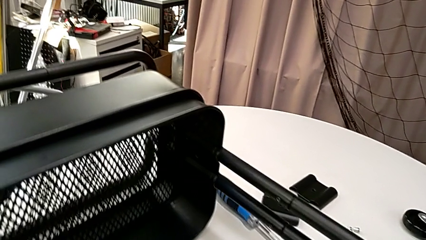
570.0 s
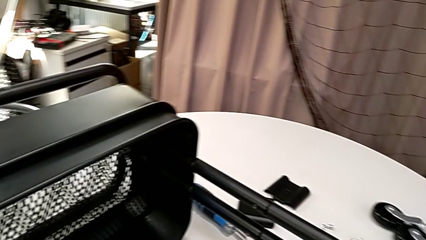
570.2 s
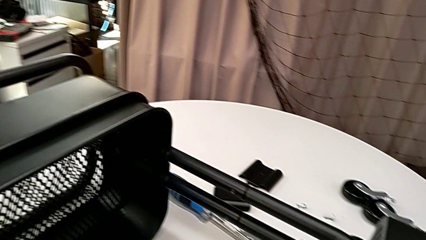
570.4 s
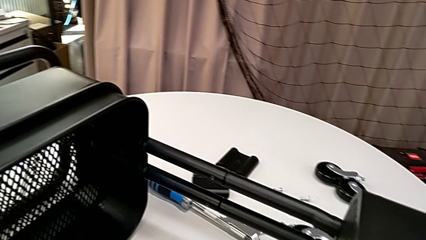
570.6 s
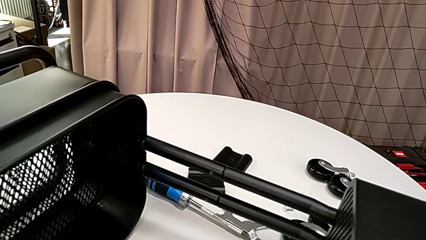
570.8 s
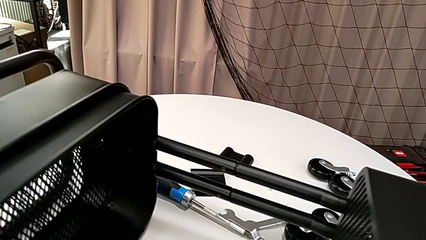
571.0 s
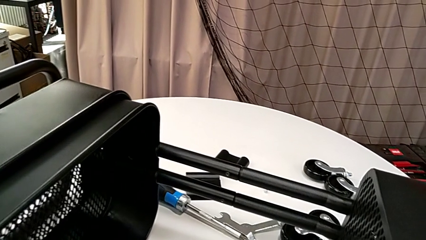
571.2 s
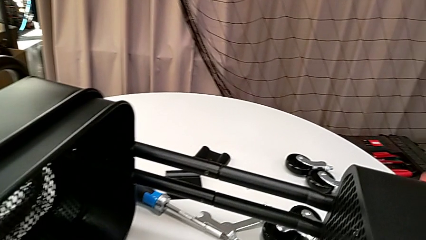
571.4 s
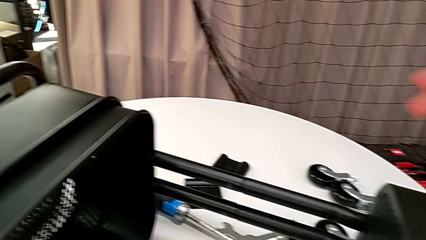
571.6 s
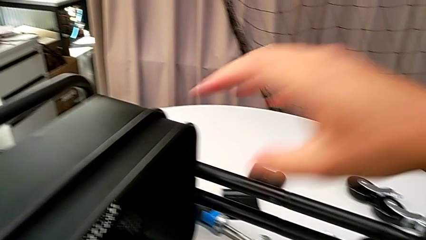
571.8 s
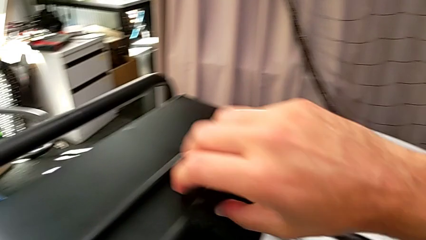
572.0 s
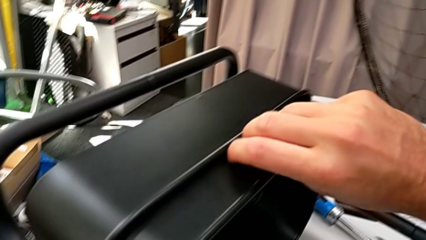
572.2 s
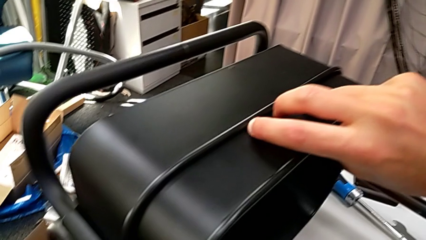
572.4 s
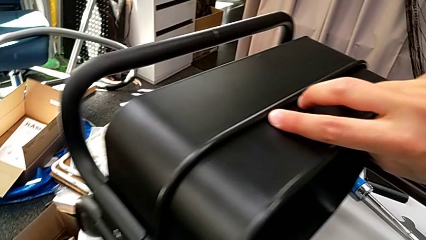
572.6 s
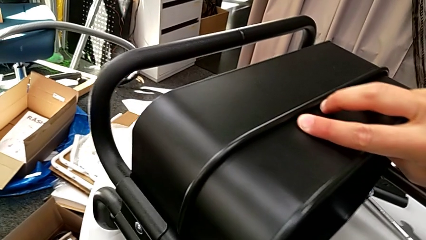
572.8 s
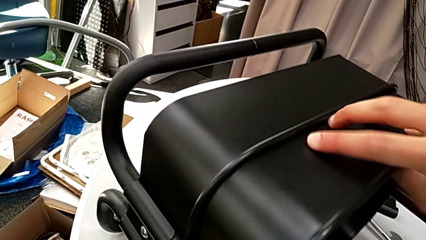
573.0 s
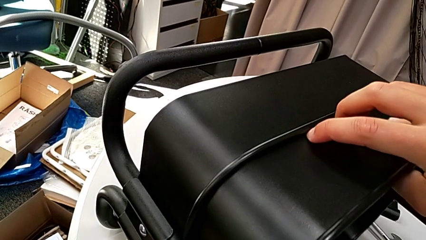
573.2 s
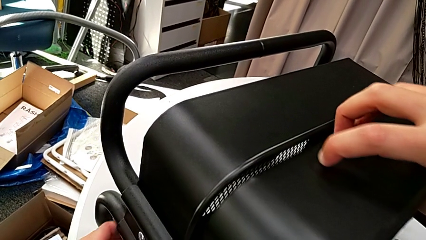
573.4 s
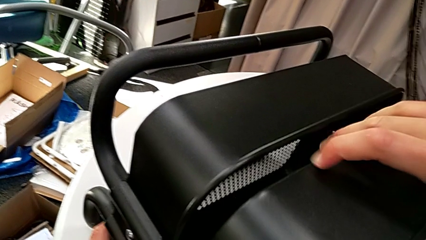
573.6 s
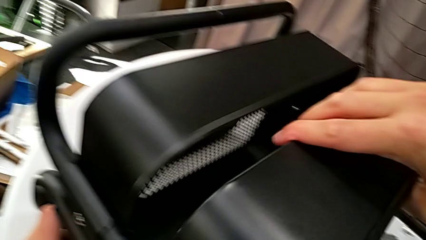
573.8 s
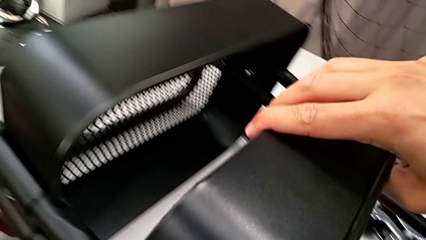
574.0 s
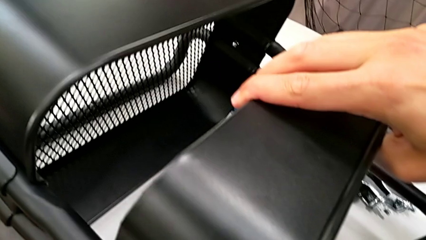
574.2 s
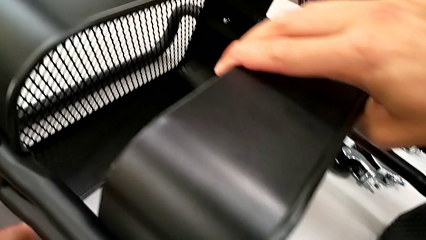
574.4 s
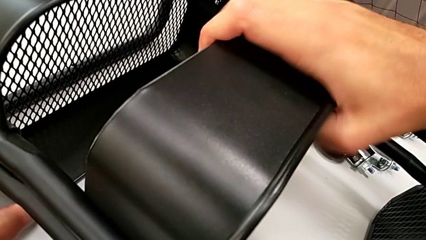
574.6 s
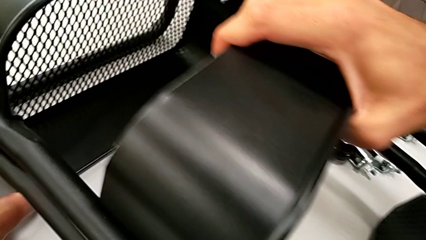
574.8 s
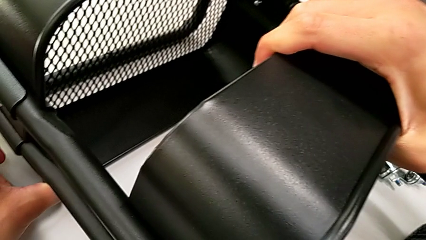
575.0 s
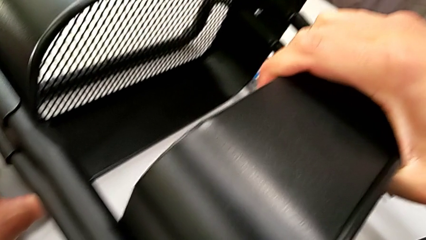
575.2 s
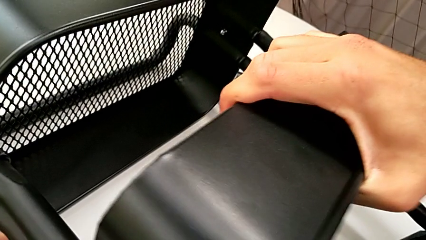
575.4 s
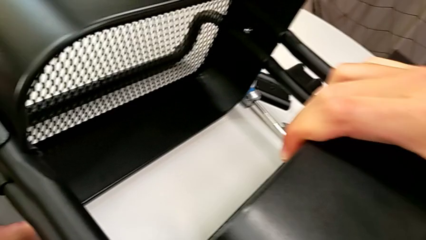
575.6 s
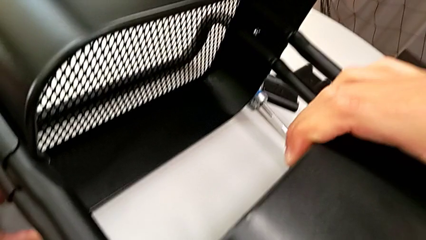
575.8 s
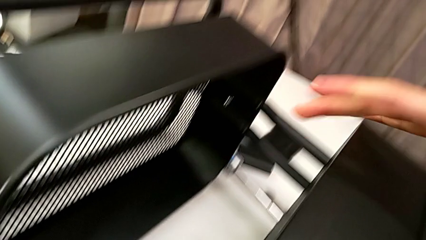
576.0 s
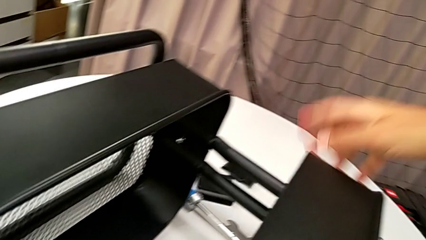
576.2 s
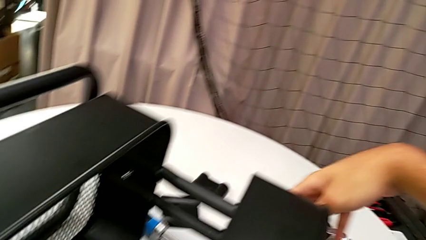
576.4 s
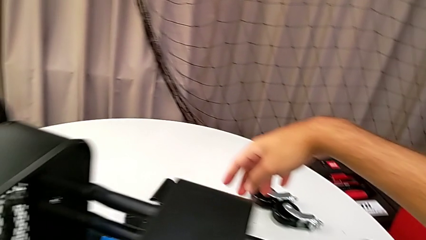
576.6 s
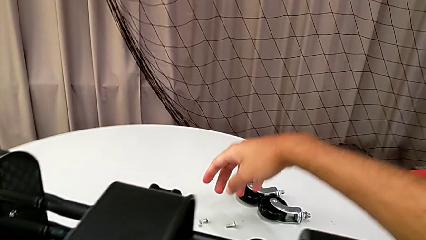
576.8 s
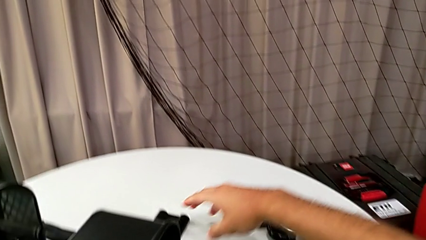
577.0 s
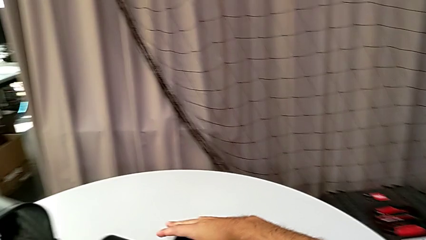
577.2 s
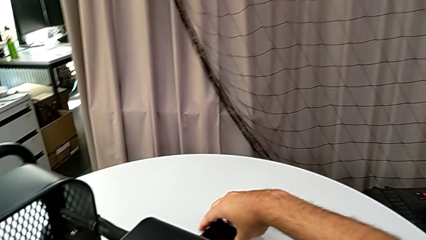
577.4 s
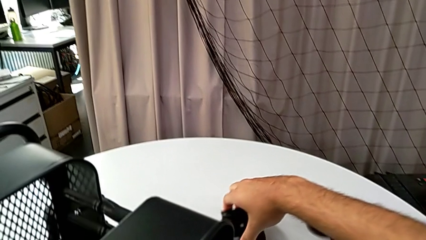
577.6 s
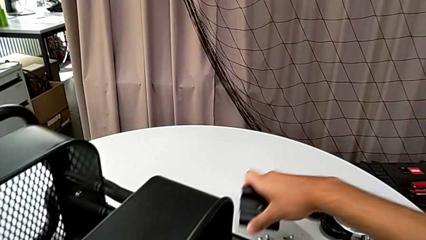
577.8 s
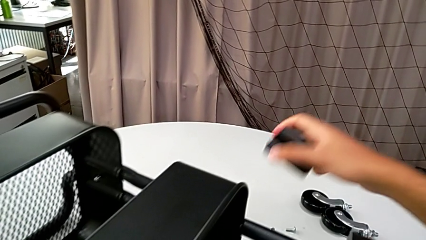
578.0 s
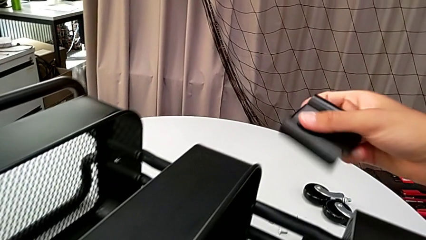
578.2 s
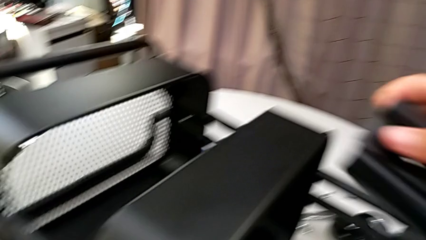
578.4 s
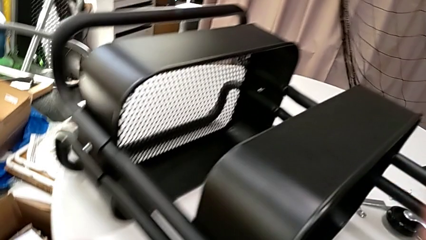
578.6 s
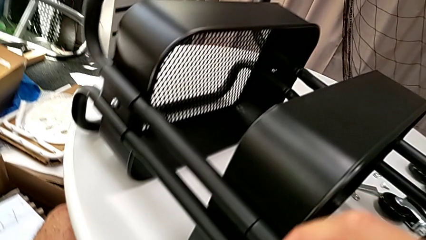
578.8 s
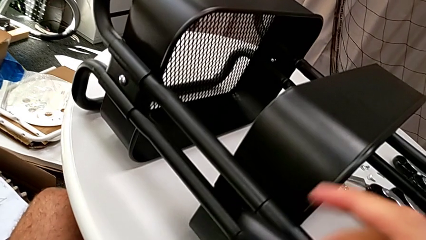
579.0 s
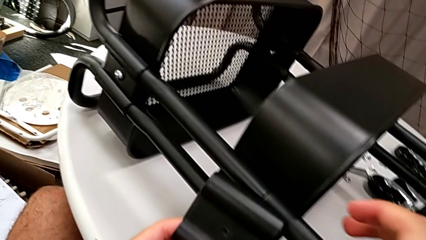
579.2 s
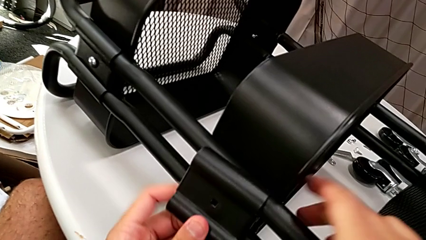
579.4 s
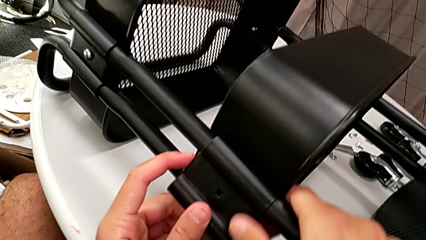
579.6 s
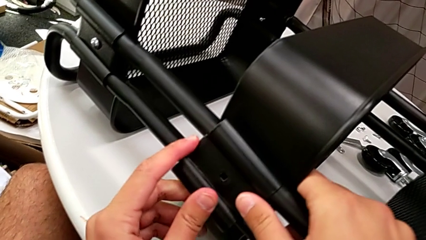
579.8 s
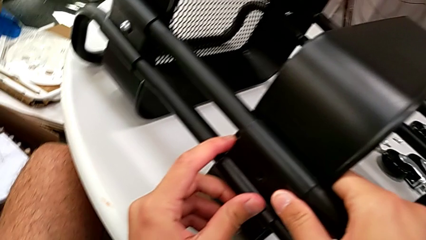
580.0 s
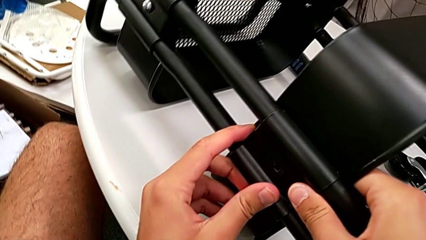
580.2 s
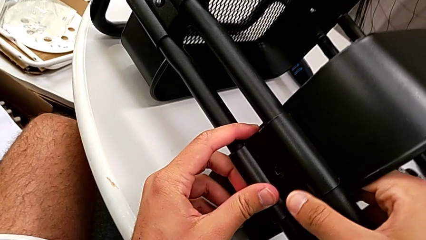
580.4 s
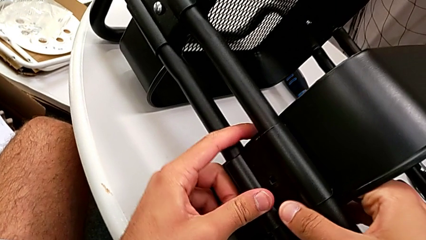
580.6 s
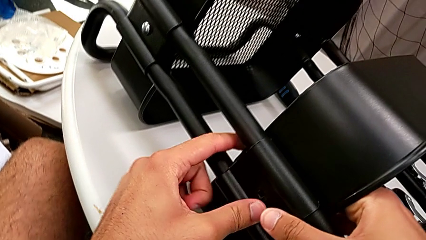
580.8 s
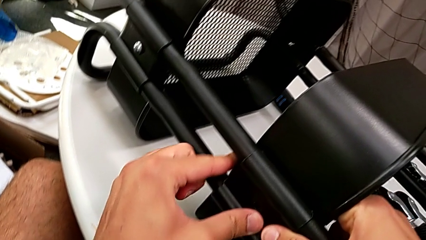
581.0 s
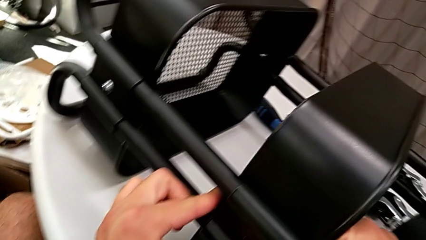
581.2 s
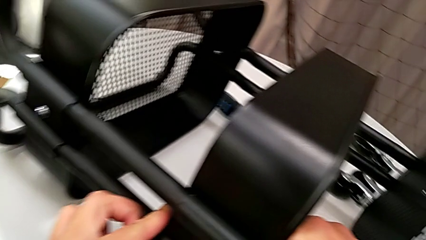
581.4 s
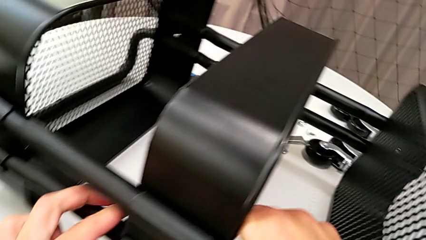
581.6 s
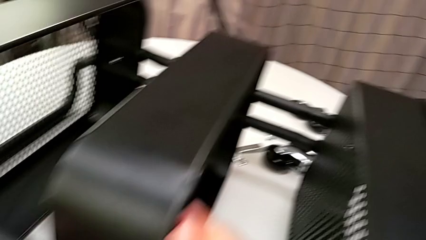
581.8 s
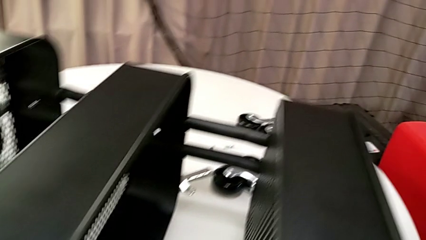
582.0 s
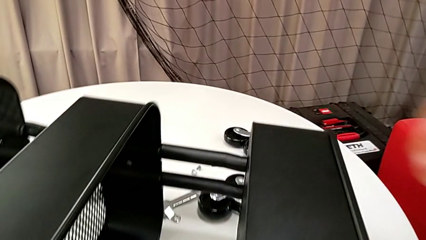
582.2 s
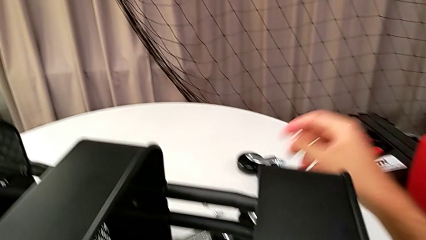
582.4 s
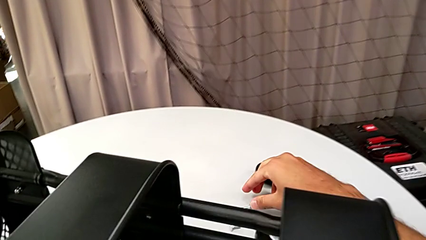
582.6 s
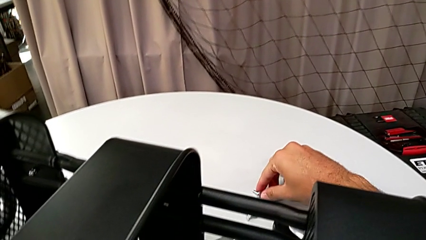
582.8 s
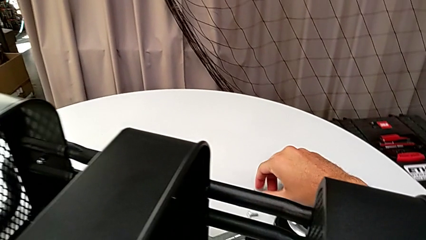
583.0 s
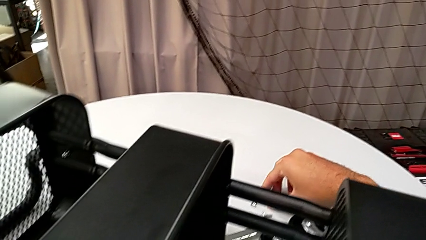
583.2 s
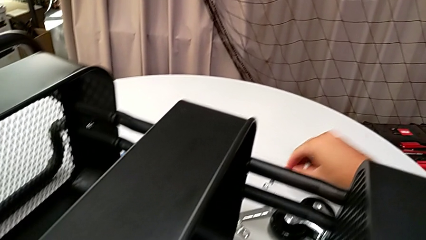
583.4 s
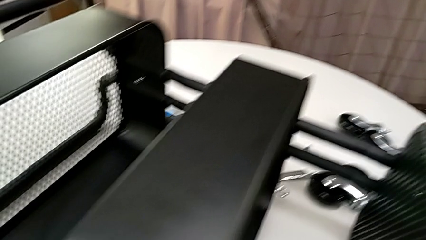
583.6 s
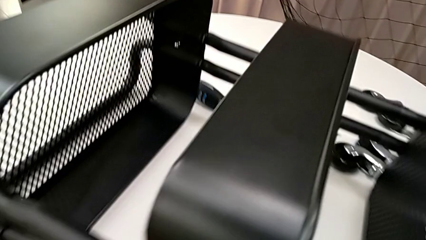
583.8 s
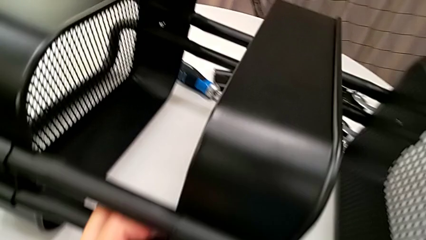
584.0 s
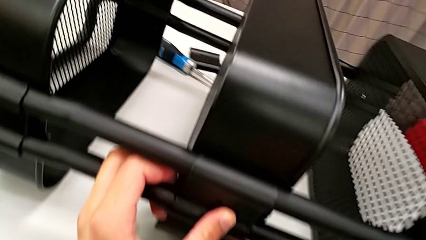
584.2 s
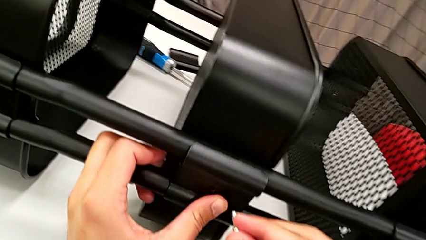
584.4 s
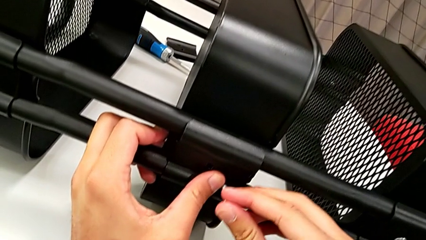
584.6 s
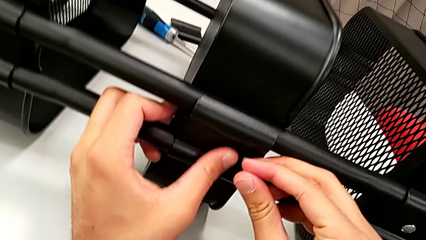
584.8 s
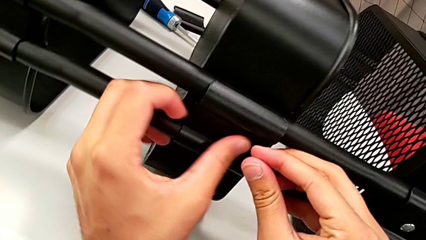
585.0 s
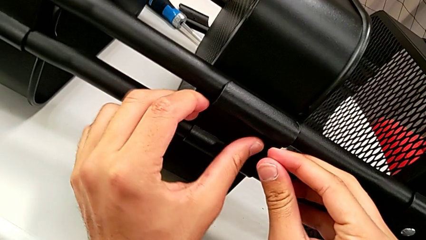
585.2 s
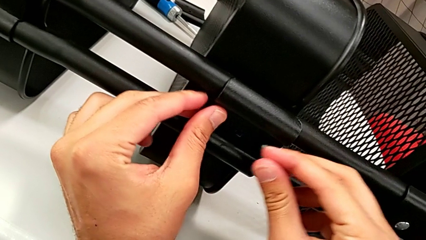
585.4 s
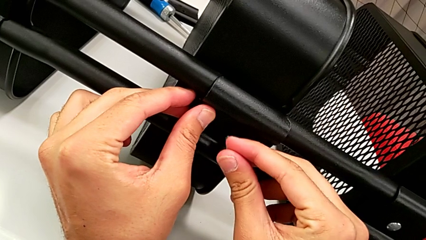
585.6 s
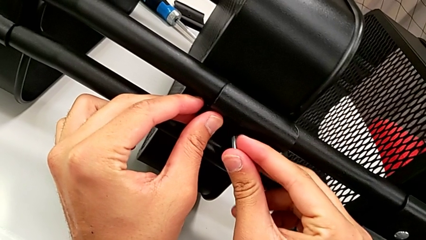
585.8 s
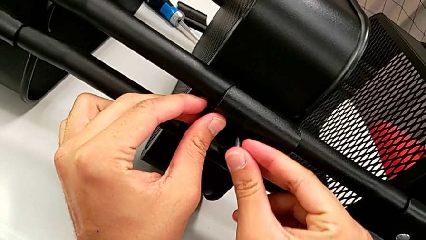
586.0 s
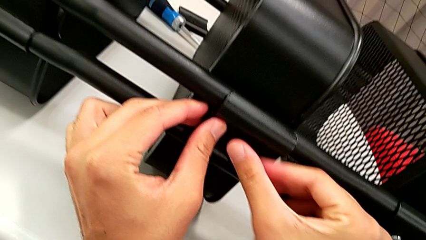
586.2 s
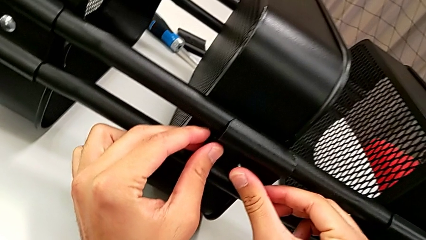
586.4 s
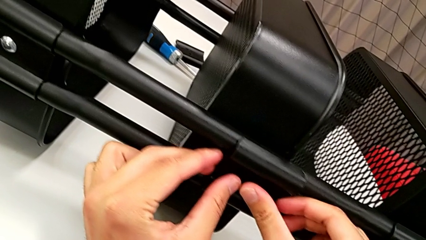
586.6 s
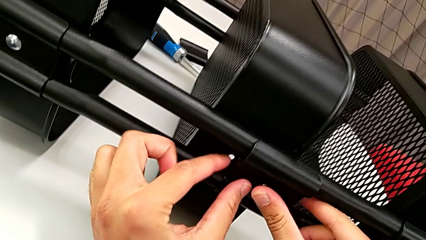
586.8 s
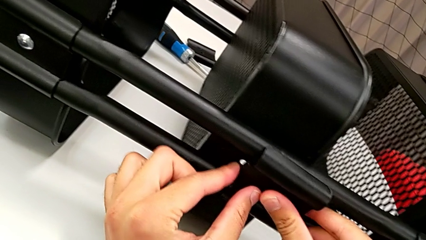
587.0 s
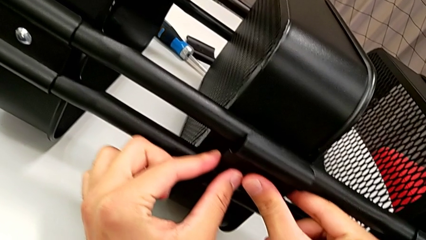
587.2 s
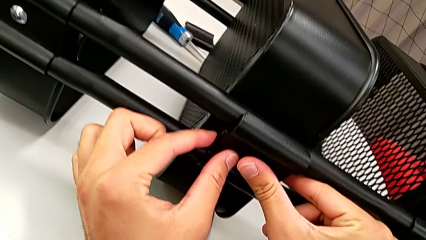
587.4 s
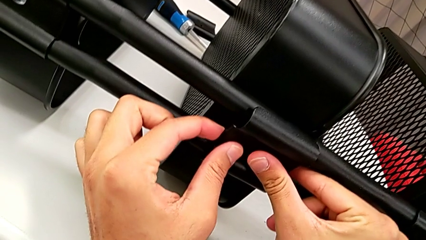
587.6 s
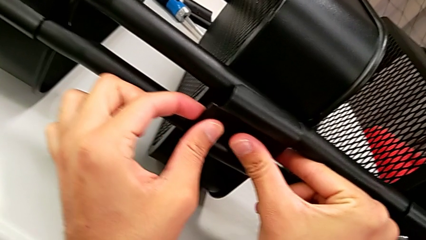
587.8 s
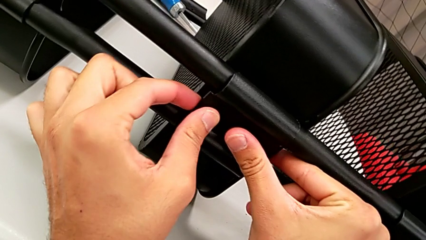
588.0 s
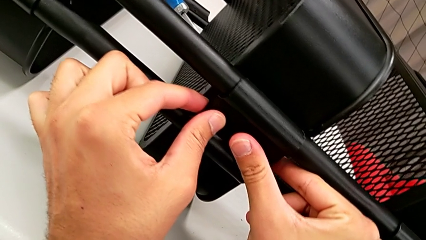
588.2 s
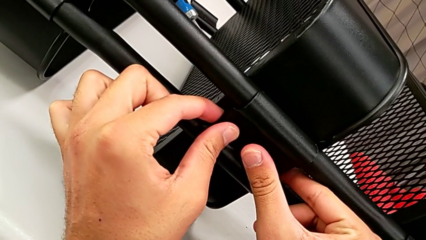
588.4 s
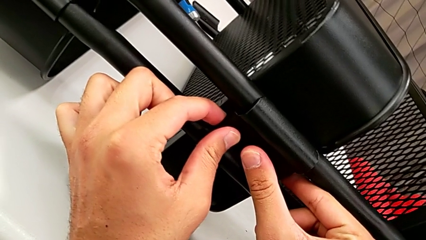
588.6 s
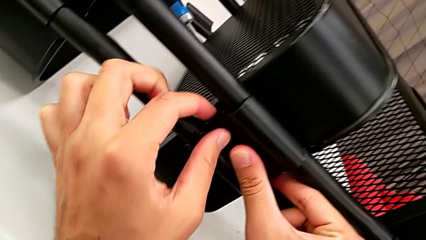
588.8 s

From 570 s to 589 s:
The camera wearer is assembling the middle grid tray. They grab the screw and begin to insert it.
